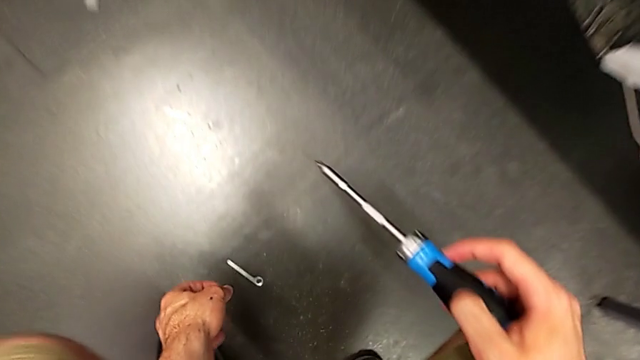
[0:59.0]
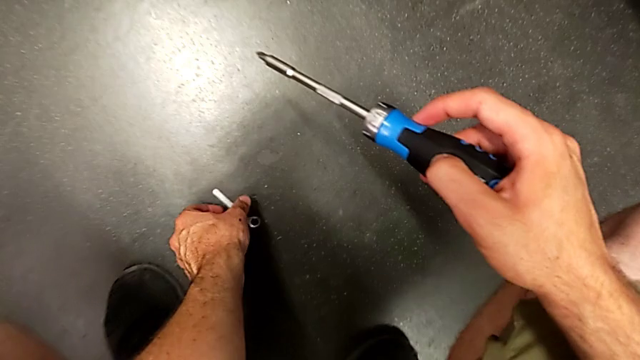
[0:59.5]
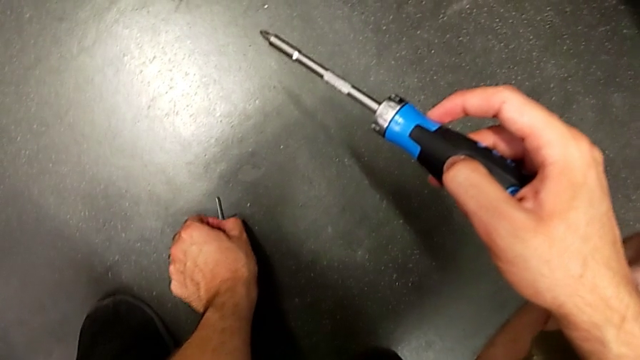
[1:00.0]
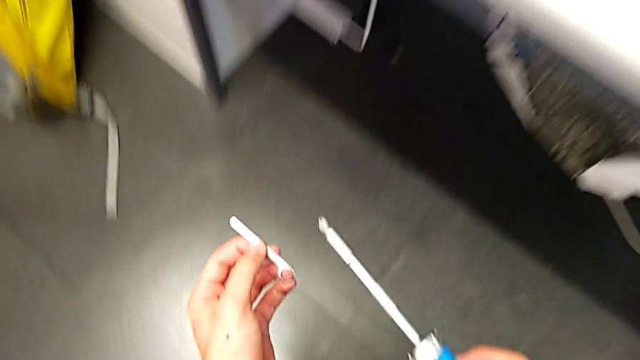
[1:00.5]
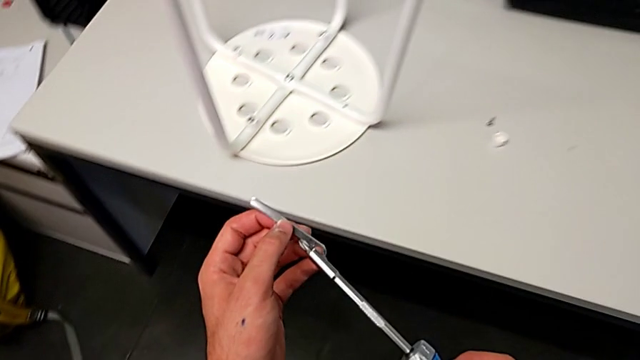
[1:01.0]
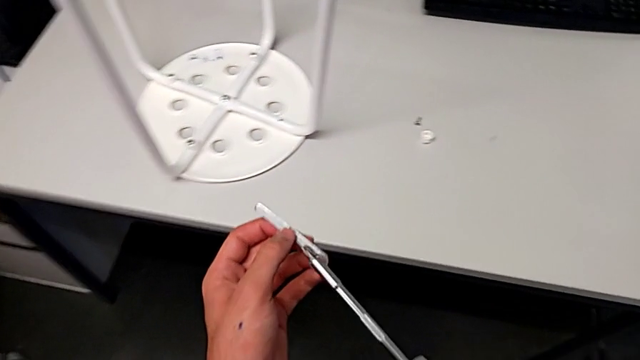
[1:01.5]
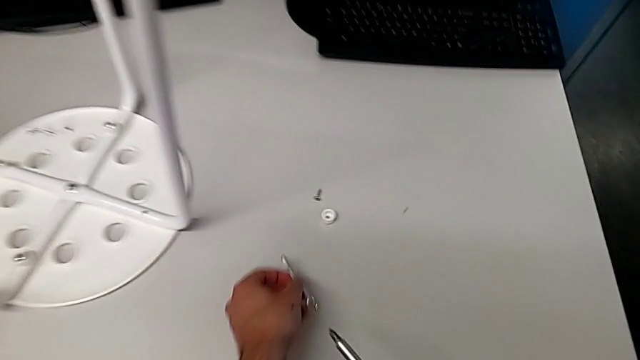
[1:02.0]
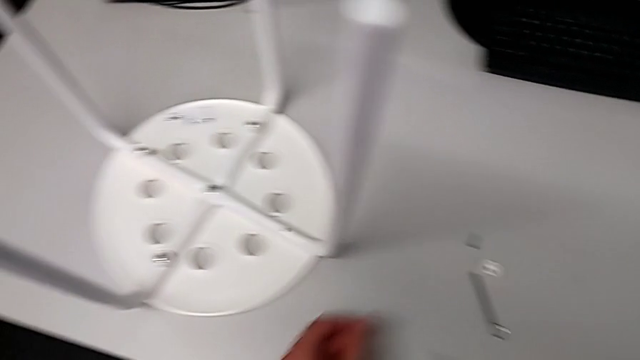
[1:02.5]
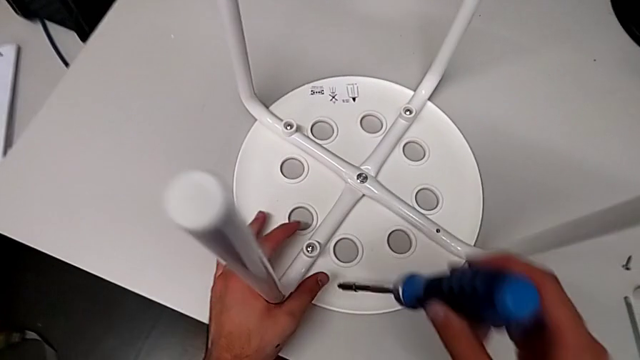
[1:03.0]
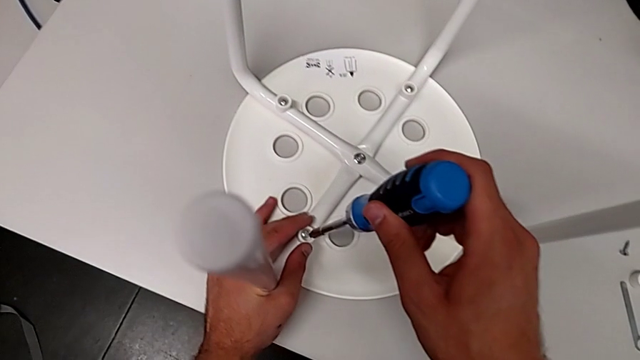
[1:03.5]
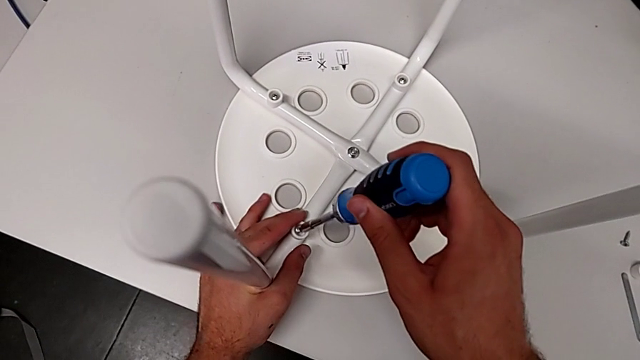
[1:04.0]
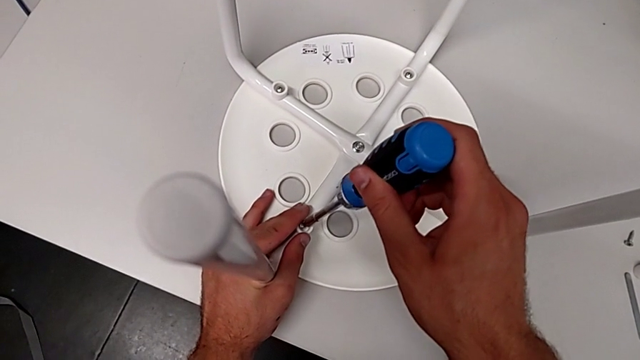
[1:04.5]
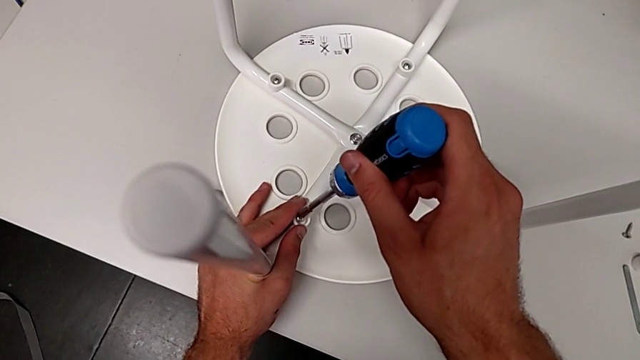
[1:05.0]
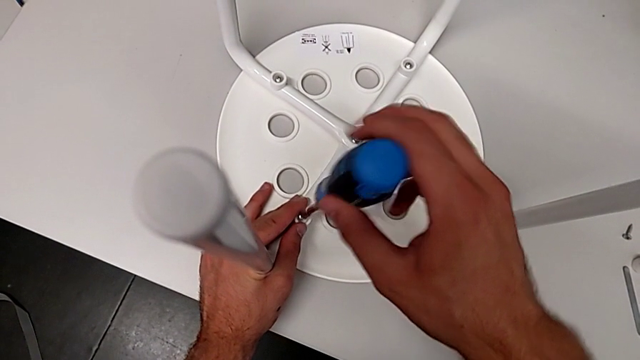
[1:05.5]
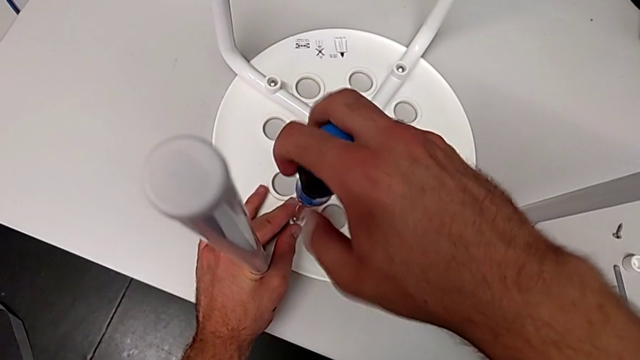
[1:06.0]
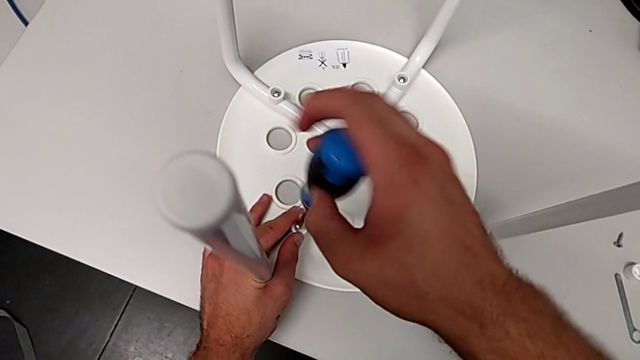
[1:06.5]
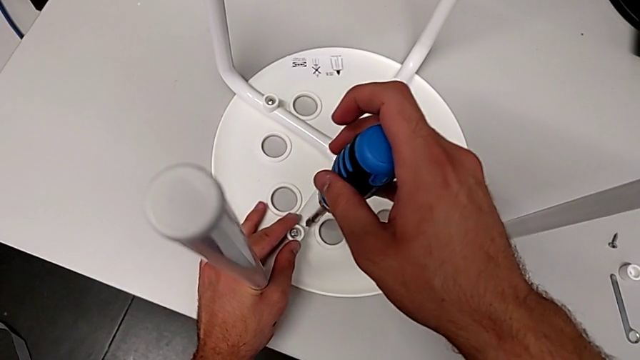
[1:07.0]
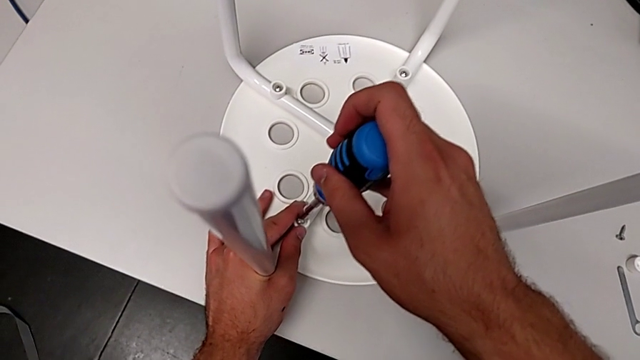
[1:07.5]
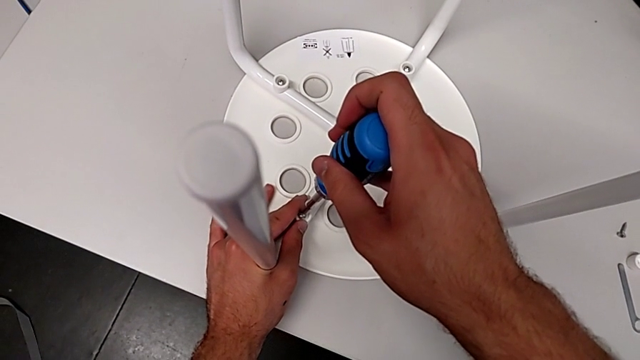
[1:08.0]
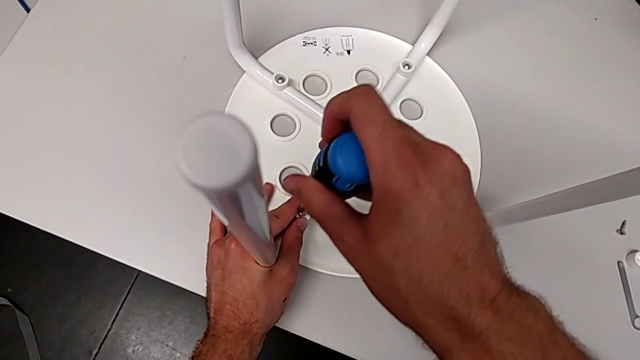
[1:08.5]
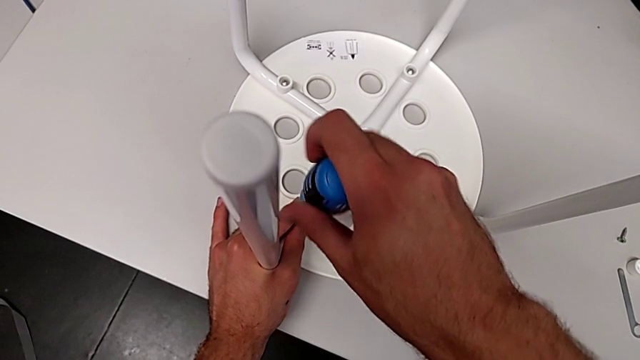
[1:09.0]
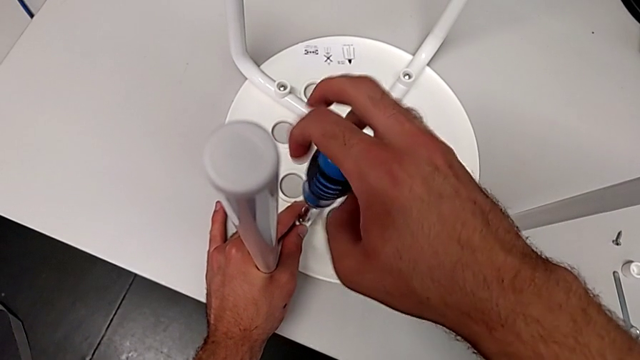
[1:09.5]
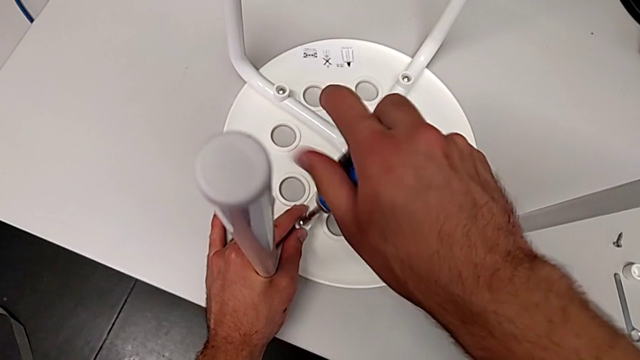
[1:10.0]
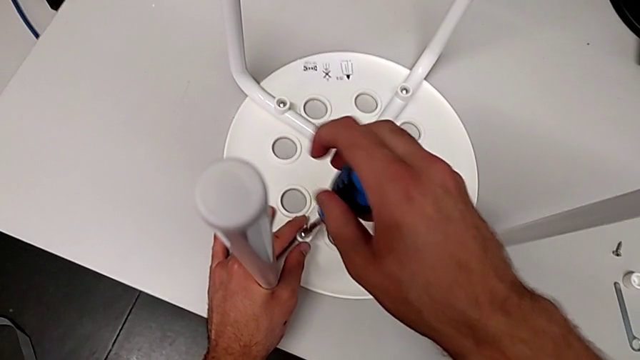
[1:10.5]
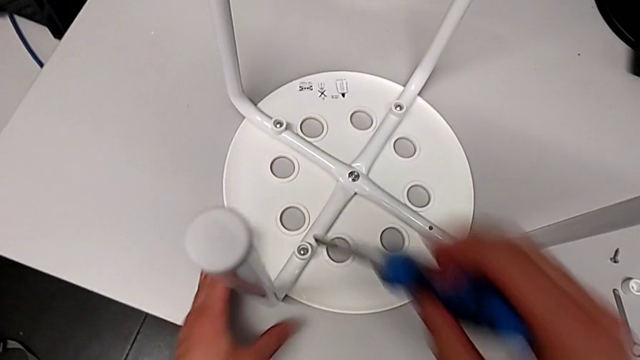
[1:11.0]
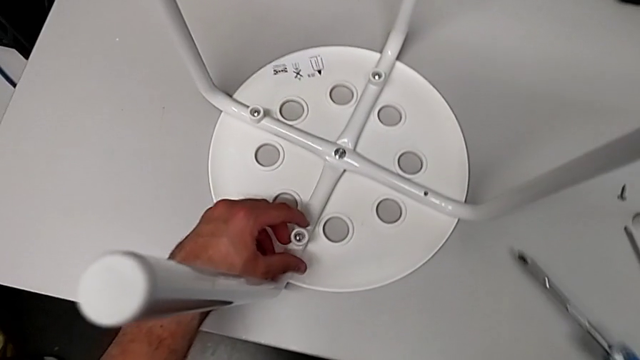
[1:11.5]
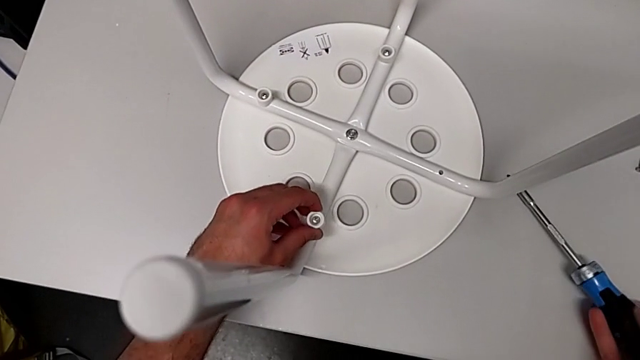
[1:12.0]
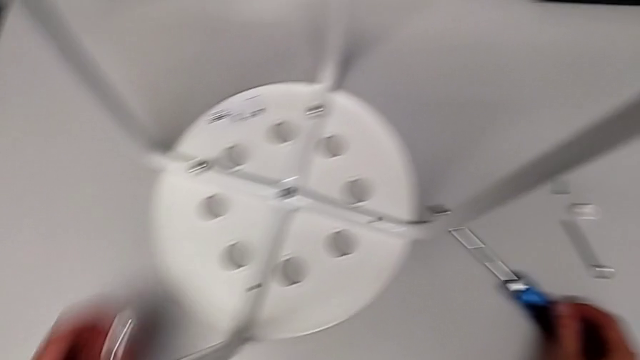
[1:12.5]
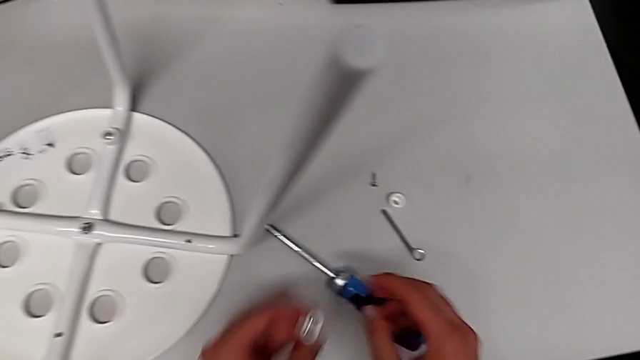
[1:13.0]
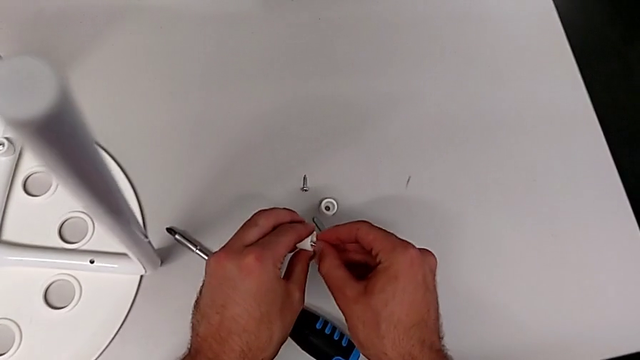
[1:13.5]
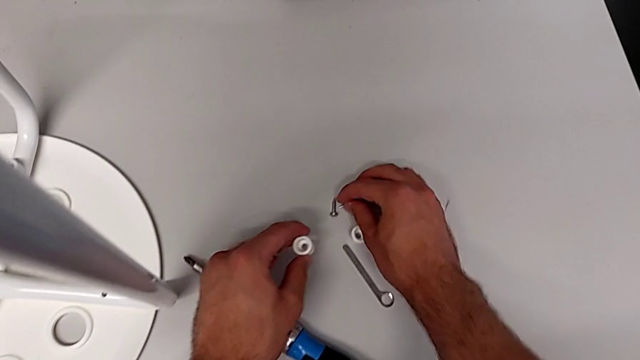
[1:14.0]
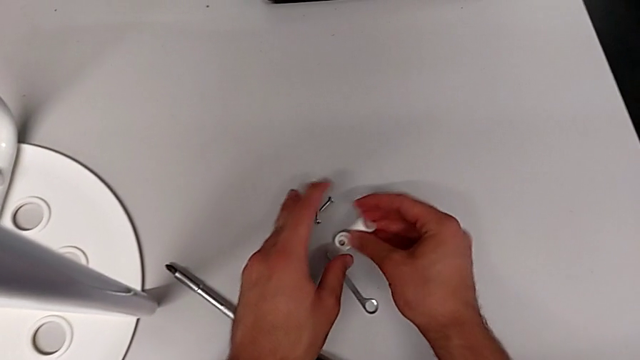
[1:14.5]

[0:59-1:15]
The camera wearer is disassembling the first screw. They grab the hexagonal wrench, lift it, place it, approach the screw, insert the screwdriver, unscrew the screw, withdraw the screwdriver, insert the screwdriver, unscrew the screw, withdraw the screwdriver, grab the washer, lift it, lift the screw, place it and place the washer.

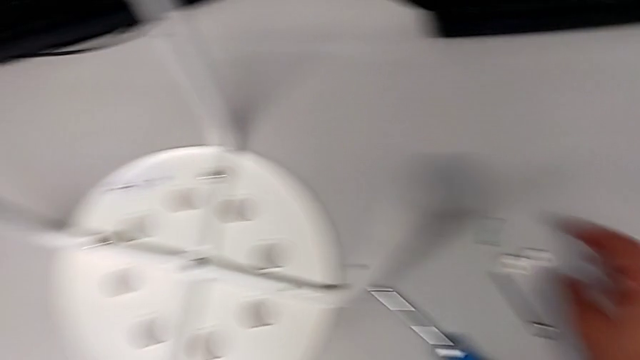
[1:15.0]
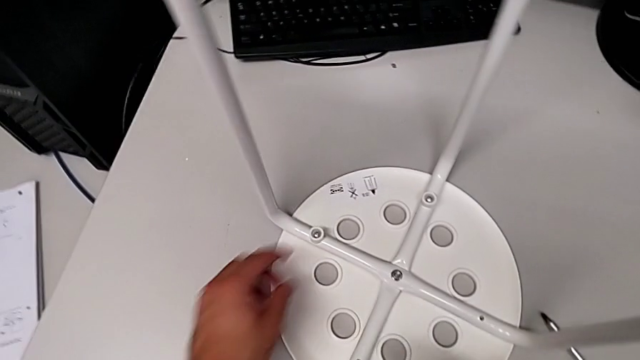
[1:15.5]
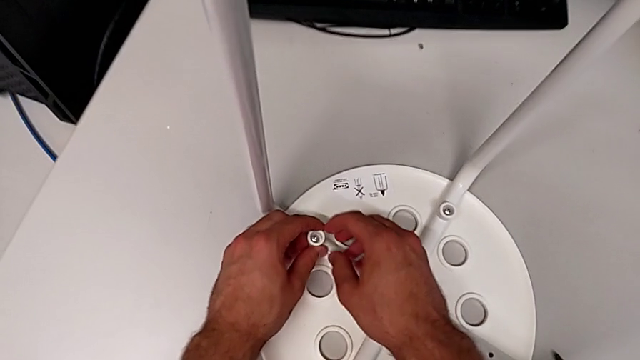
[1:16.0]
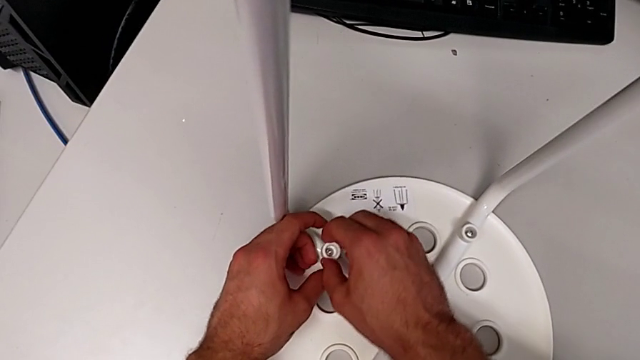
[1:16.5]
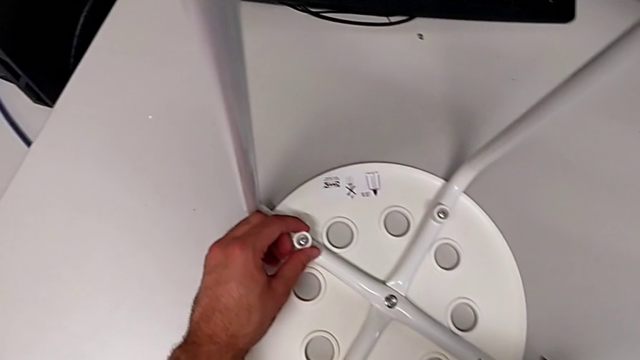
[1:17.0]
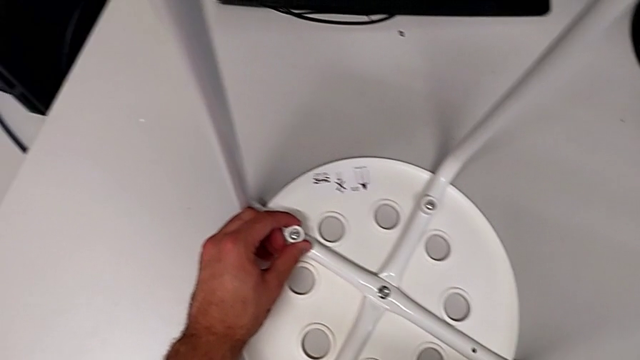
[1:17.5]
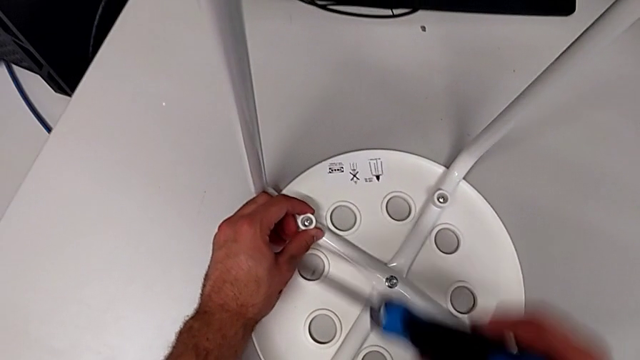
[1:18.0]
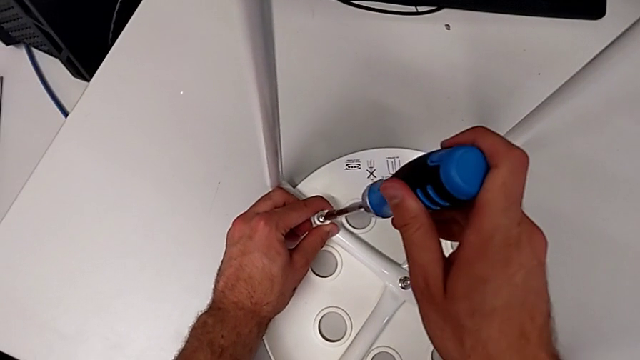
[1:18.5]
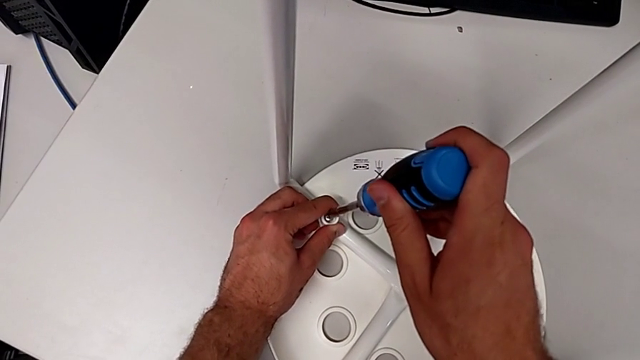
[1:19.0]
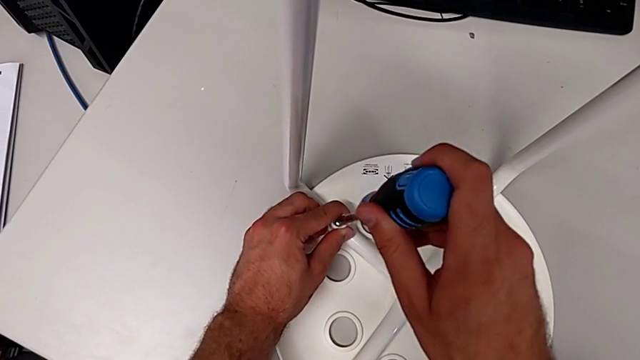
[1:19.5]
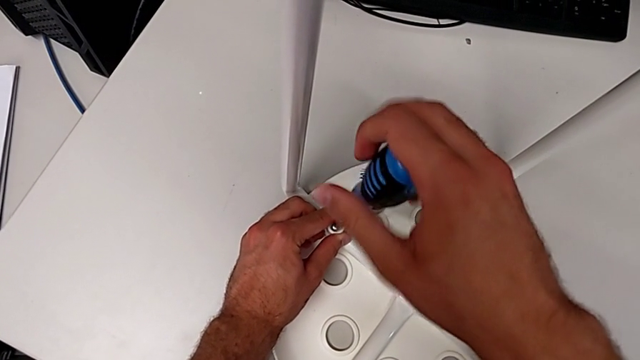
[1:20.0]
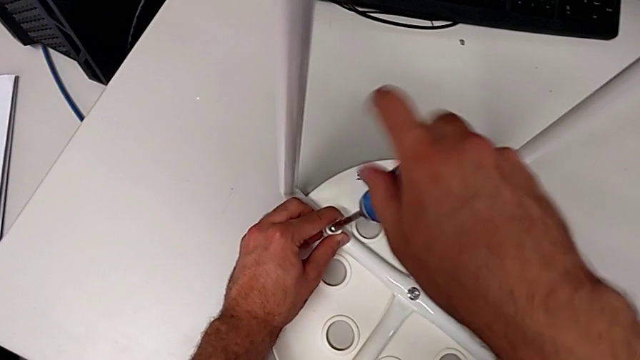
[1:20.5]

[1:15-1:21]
The camera wearer is disassembling the second screw. They grab the washer, grab the screwdriver, insert it and begin to unscrew the screw.
